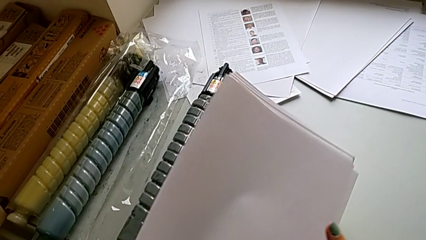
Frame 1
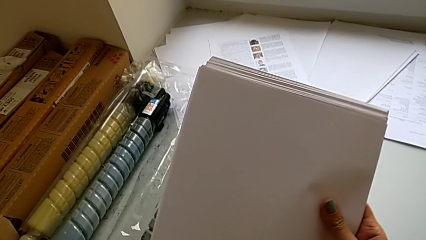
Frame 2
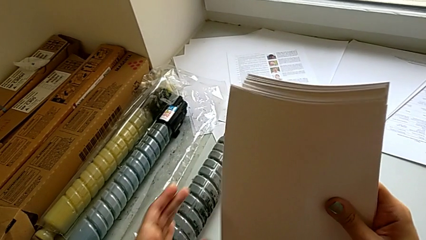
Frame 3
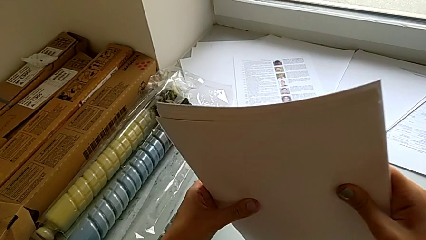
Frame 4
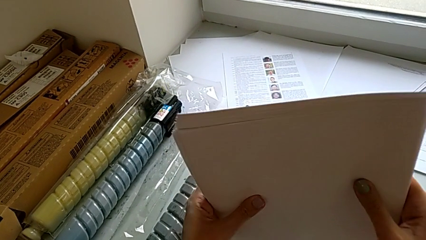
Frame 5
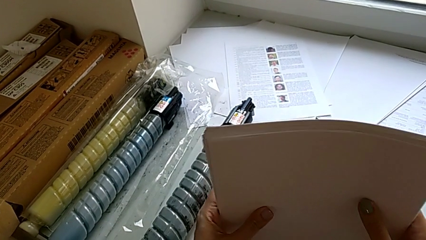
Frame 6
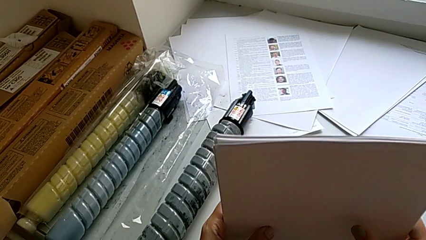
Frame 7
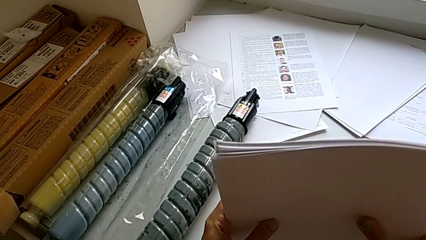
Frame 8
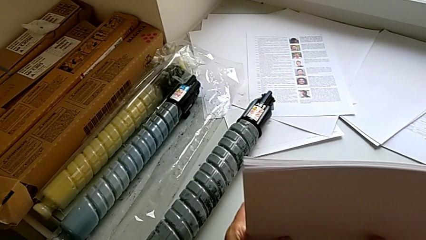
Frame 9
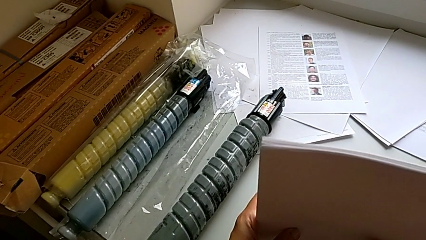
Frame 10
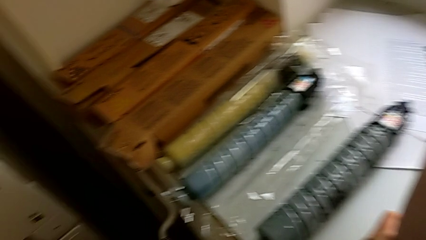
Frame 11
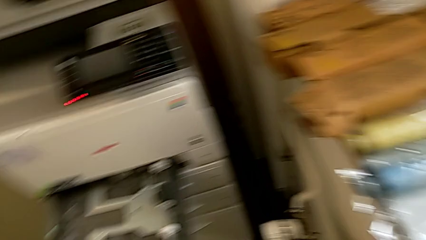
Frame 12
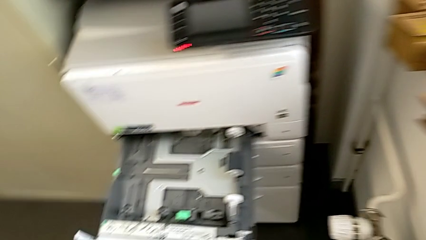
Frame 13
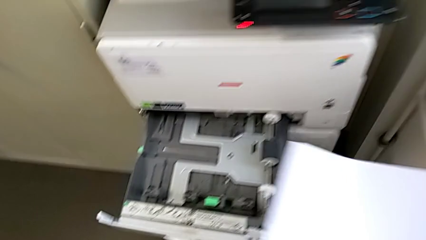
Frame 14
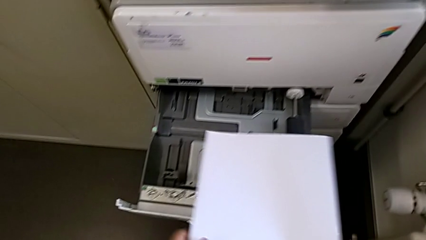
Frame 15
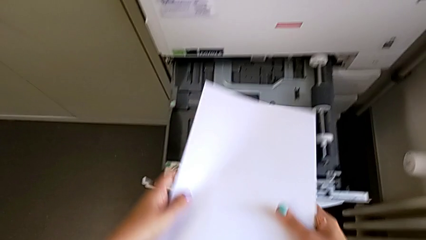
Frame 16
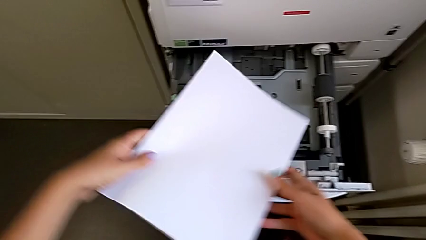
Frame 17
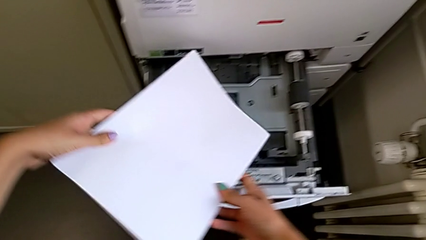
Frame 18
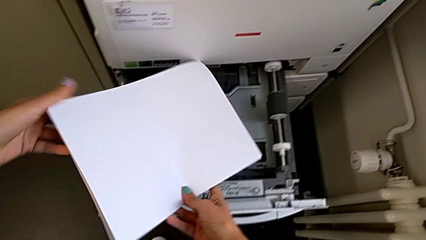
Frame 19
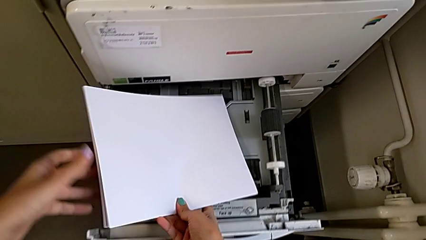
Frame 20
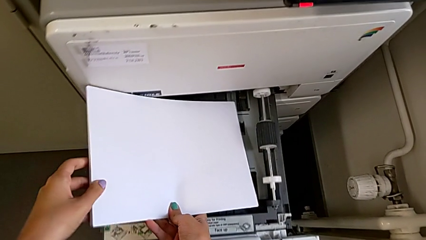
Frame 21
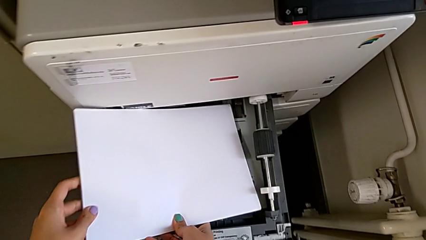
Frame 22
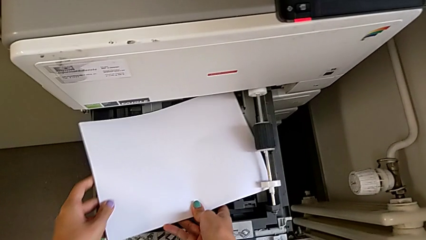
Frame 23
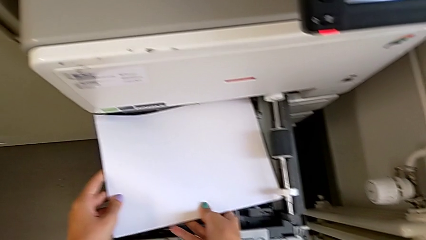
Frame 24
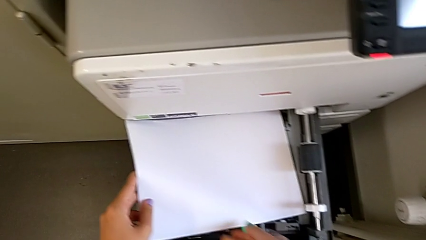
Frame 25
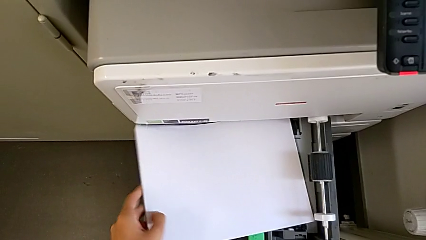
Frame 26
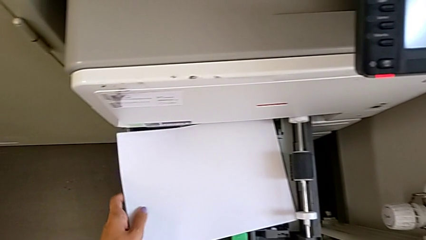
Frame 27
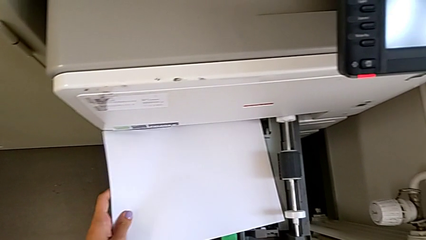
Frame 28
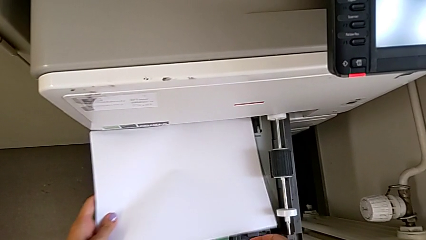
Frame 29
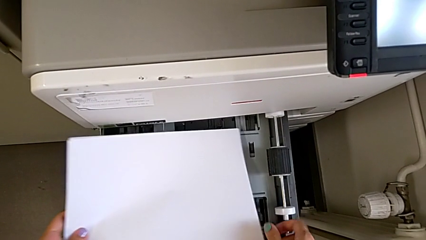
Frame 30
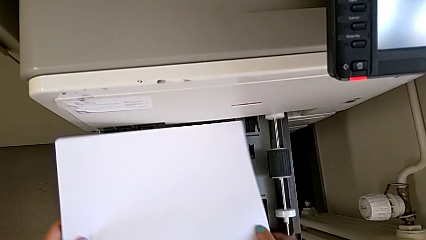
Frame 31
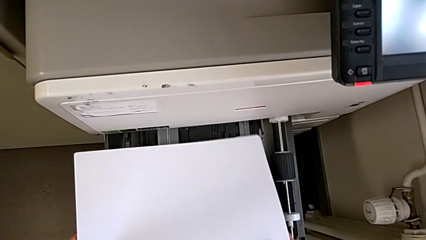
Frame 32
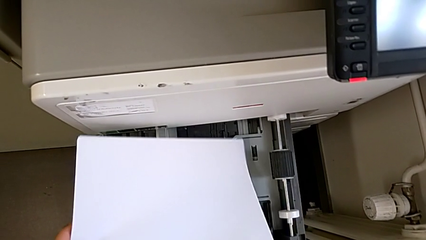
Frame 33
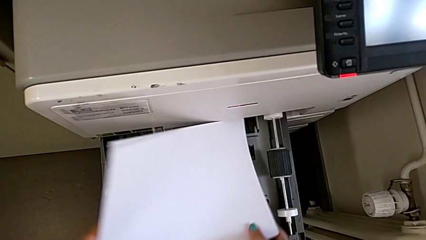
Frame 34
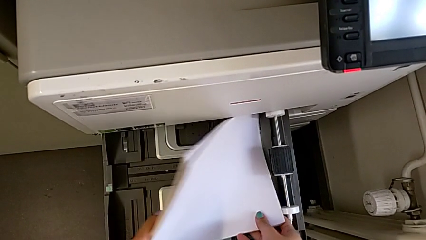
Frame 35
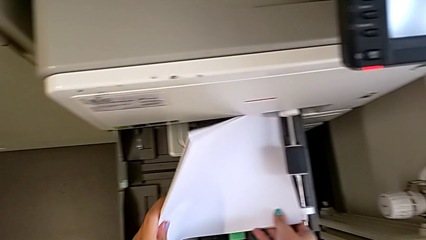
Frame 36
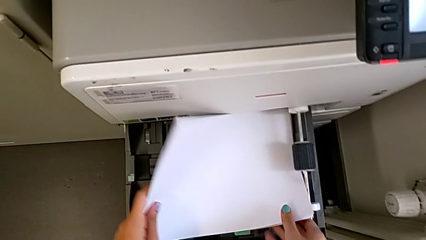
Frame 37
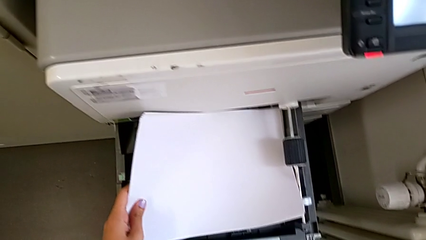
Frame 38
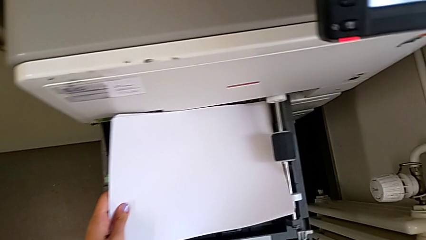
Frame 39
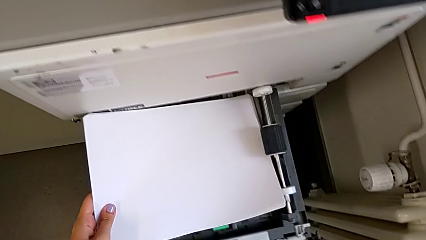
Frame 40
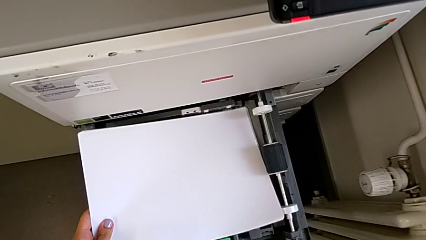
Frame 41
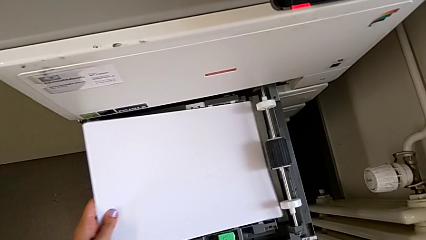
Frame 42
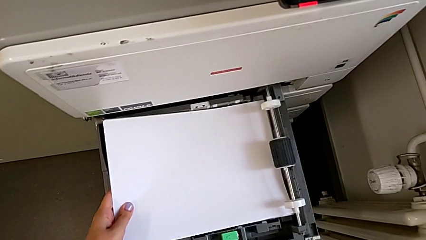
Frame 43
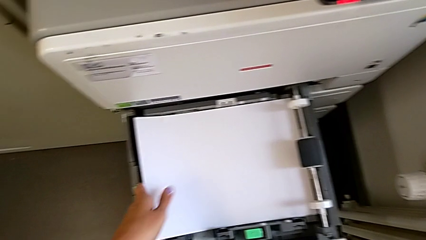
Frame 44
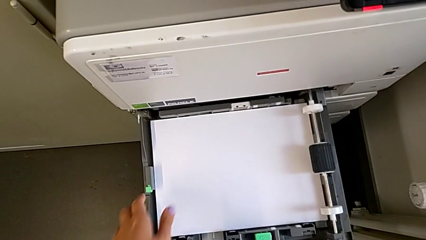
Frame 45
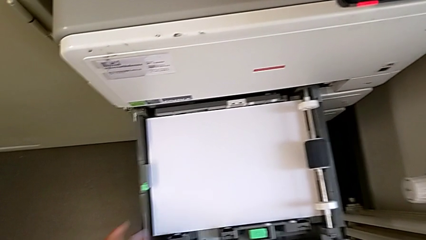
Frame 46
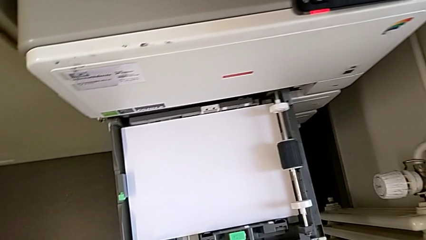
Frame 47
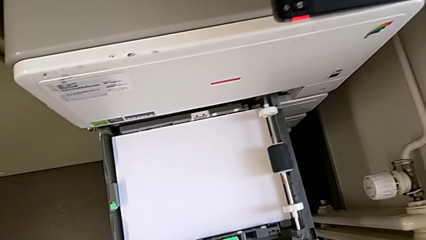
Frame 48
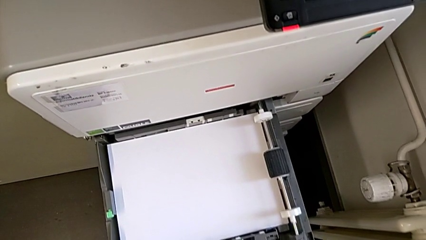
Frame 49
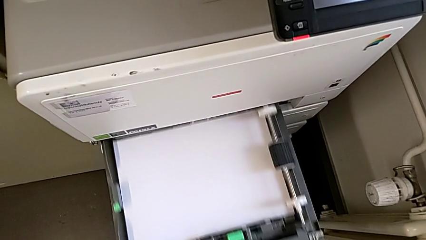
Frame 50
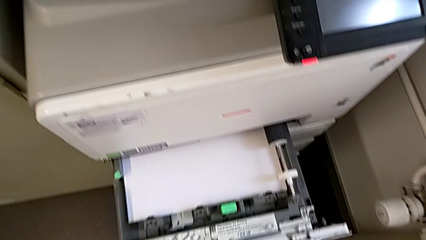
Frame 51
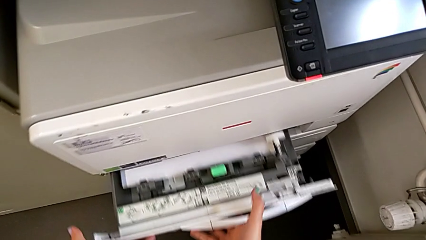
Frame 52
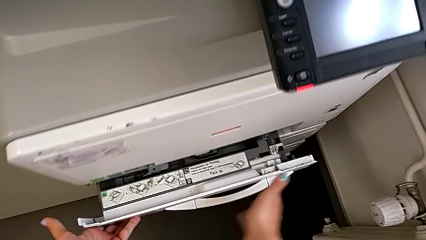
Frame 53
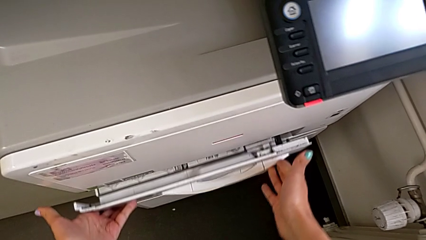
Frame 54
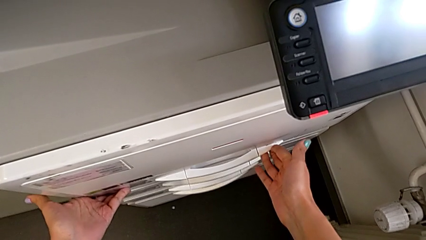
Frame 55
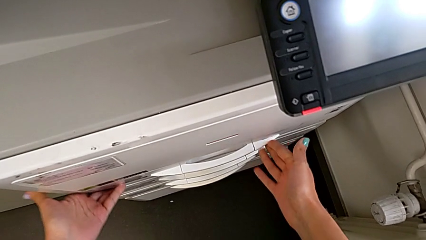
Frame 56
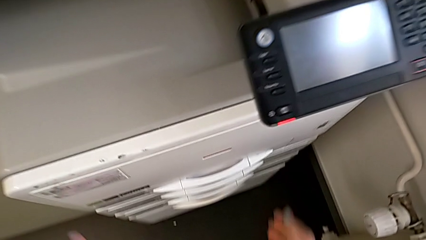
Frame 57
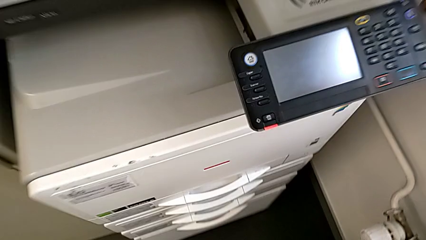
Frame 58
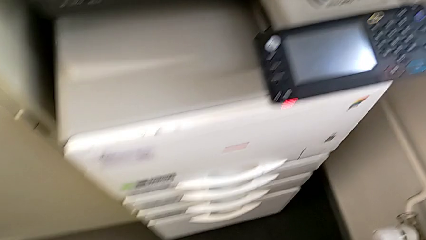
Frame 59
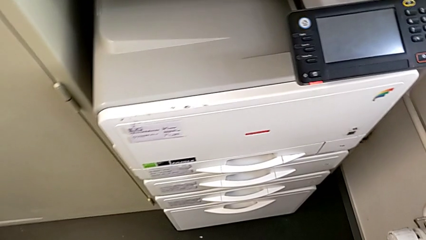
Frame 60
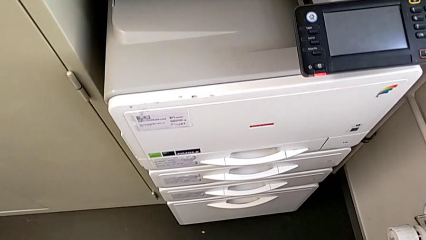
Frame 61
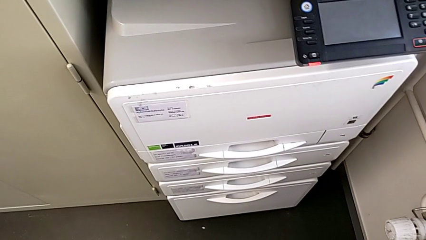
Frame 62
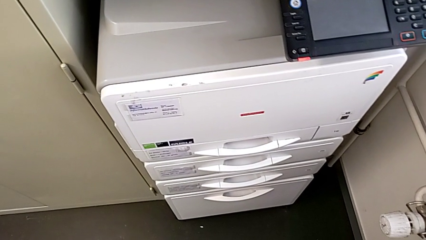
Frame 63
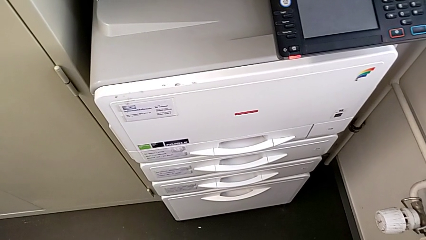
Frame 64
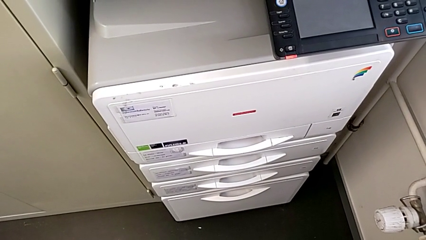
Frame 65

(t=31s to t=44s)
The camera wearer is loading a stack of papers into the printer. They align the paper stack, approach the paper tray, insert it, withdraw it, insert it, pull the paper tray, insert the paper stack and close the paper tray.

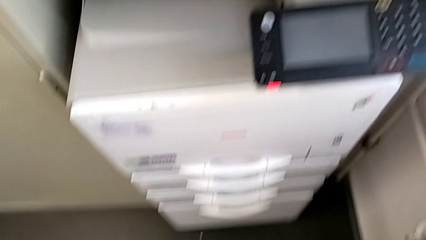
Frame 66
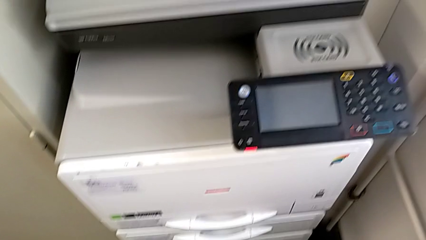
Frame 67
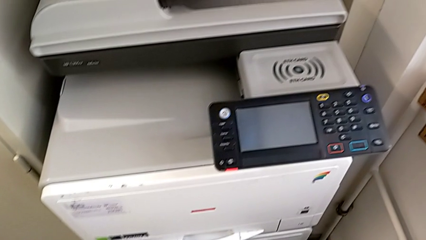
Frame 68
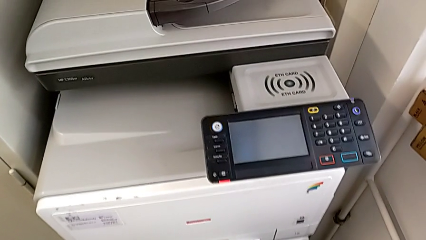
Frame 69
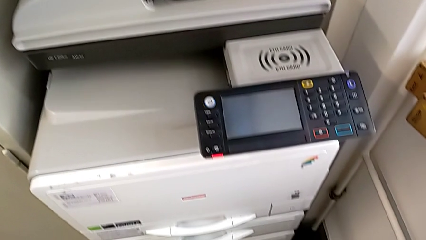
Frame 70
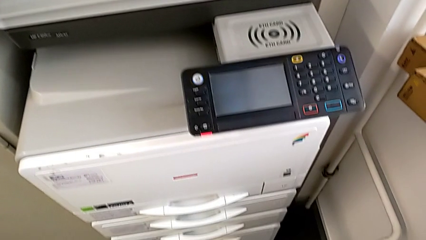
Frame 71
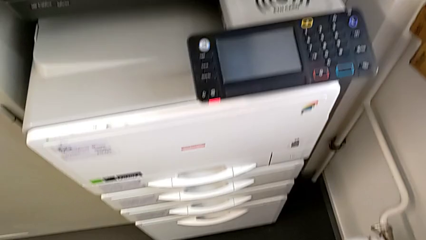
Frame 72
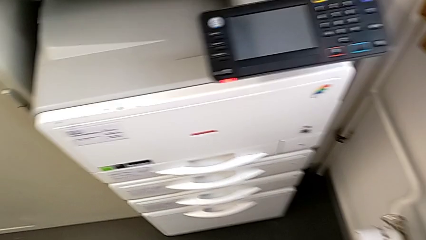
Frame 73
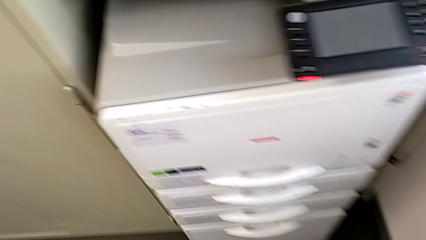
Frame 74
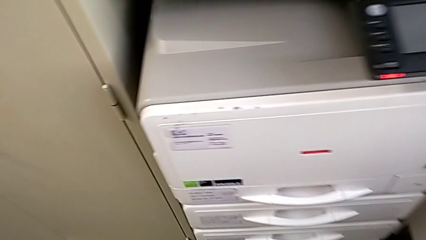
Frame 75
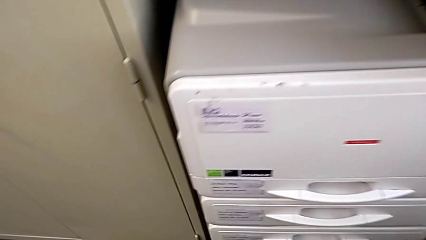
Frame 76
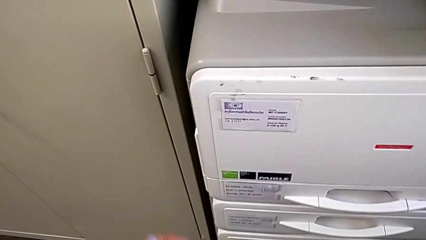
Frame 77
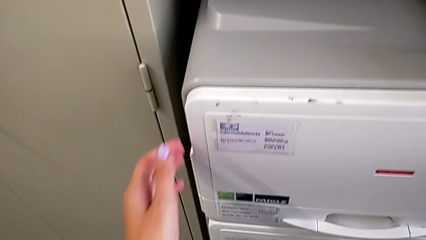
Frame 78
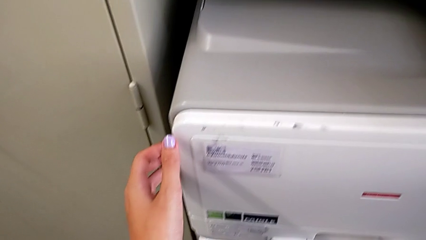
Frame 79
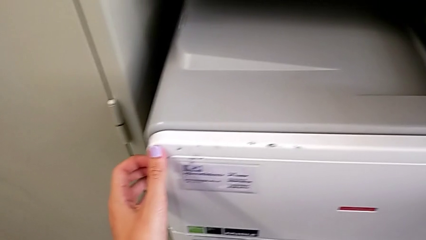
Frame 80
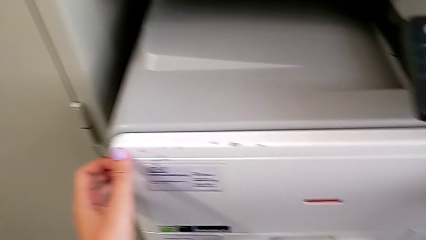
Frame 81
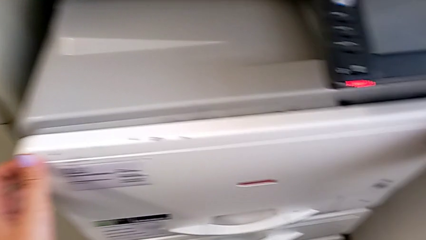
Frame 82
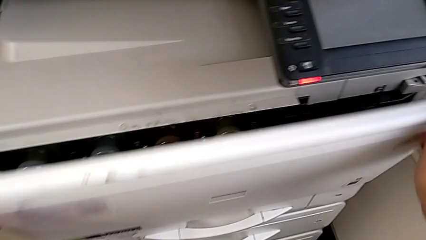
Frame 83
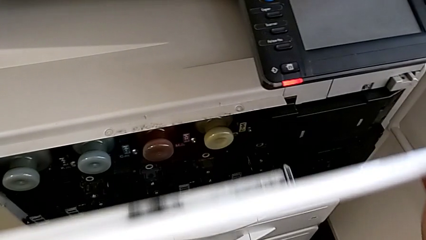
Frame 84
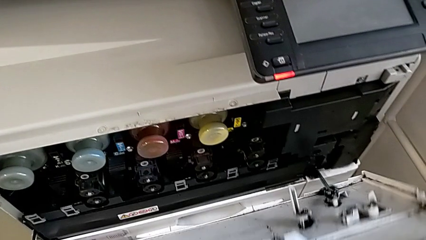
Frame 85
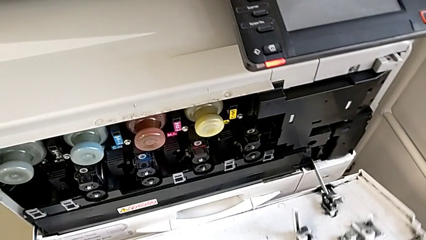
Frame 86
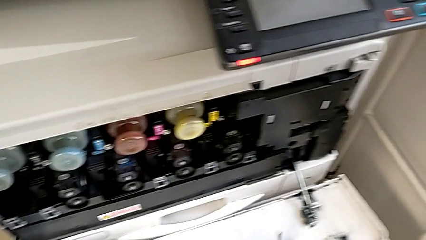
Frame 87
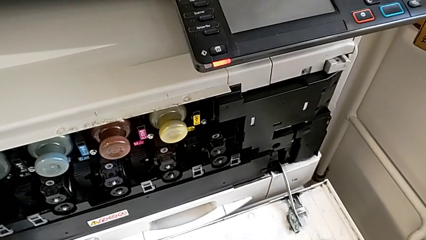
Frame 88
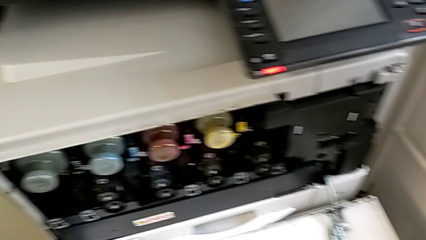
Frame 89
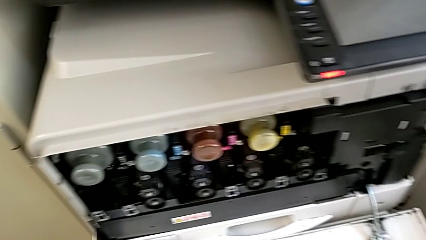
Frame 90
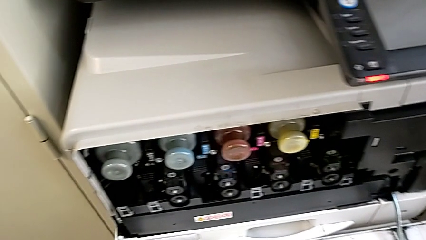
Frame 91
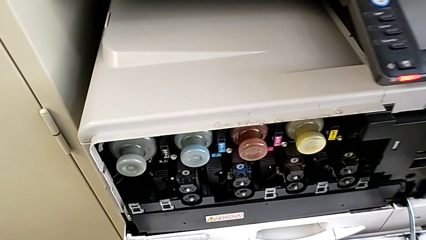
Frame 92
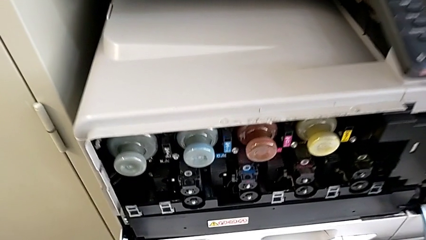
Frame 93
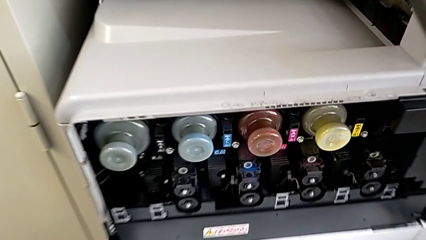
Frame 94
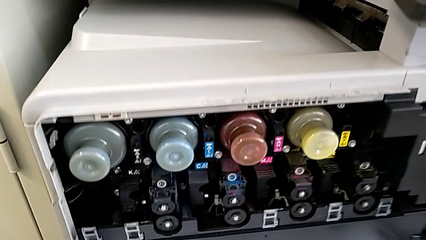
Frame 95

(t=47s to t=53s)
The camera wearer is exchanging a black ink cartridge. They approach the printer, open the cartridge gate and approach the old ink cartridge.
